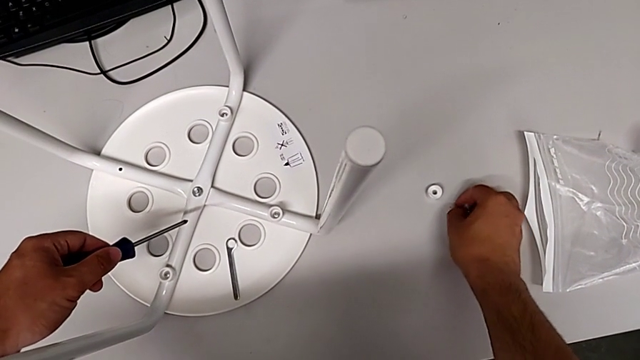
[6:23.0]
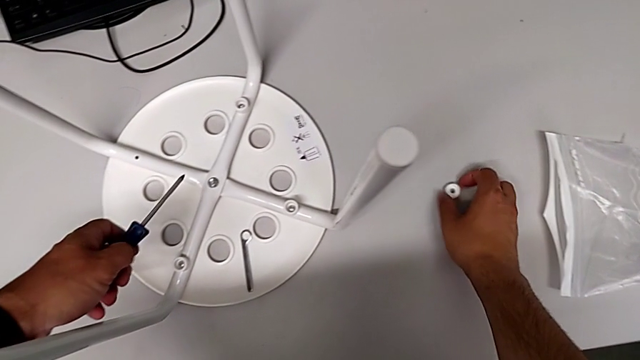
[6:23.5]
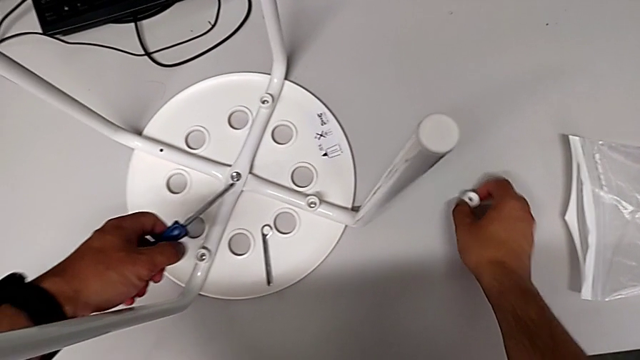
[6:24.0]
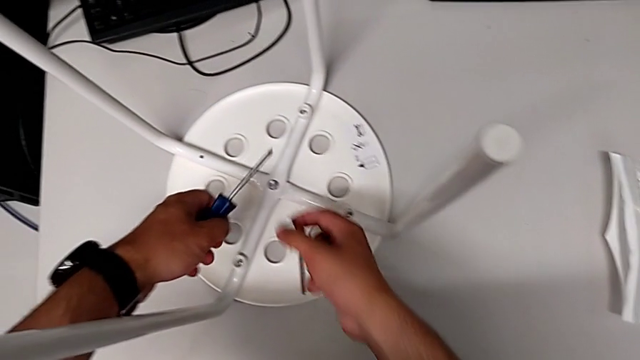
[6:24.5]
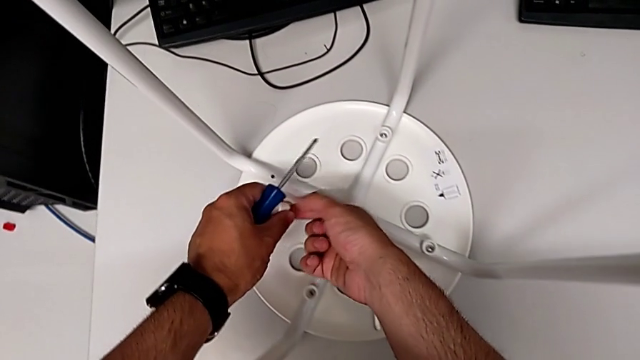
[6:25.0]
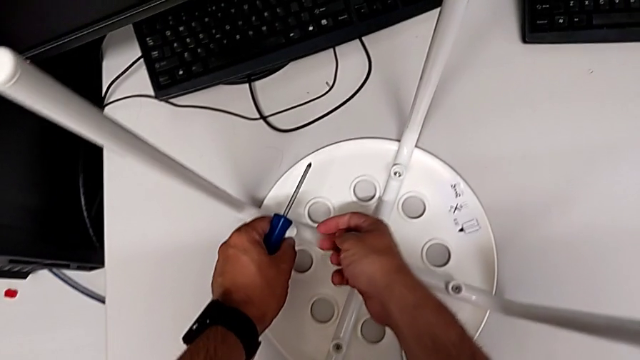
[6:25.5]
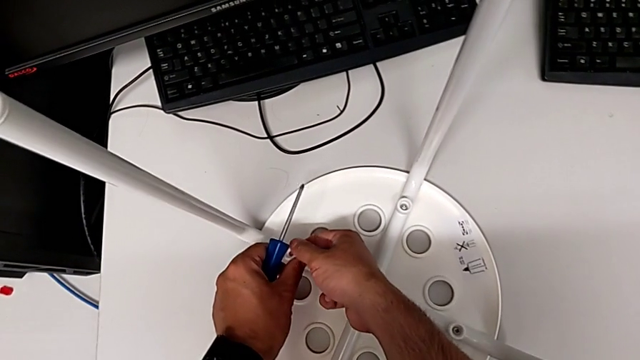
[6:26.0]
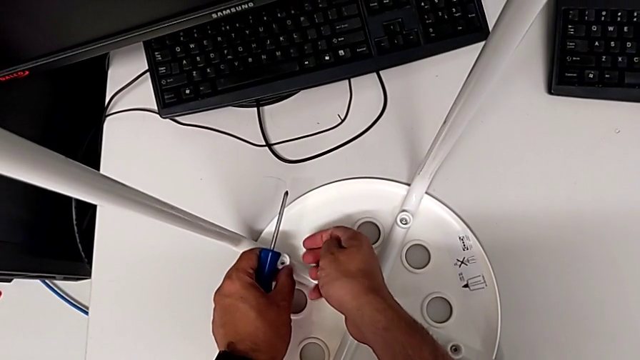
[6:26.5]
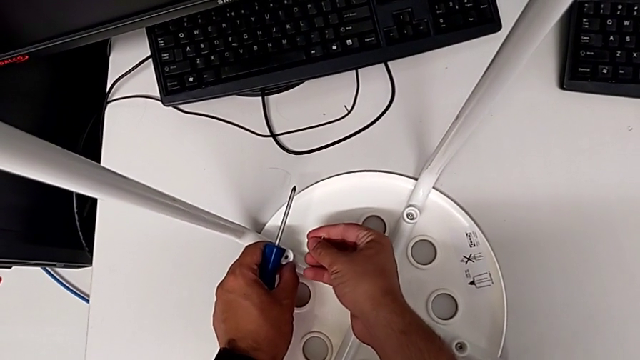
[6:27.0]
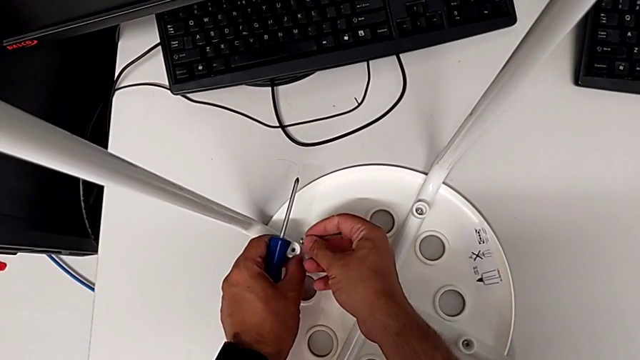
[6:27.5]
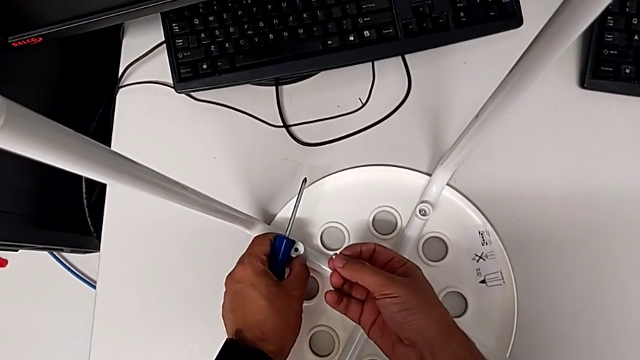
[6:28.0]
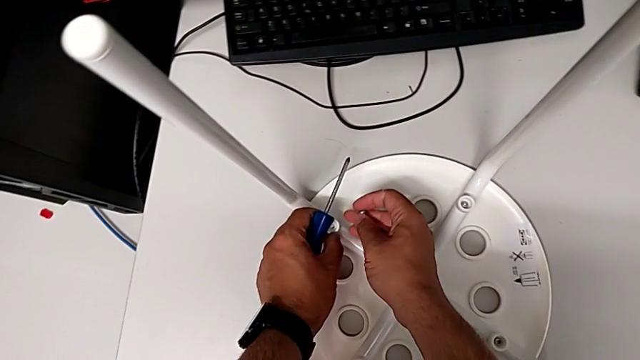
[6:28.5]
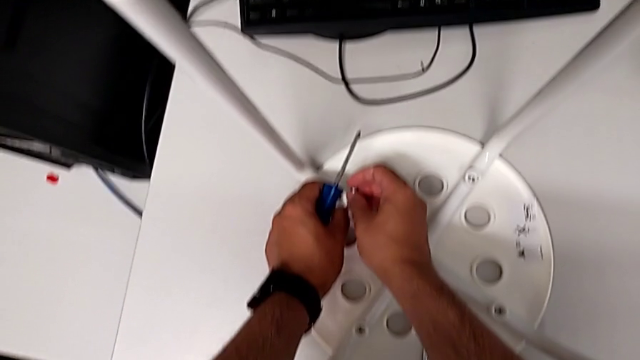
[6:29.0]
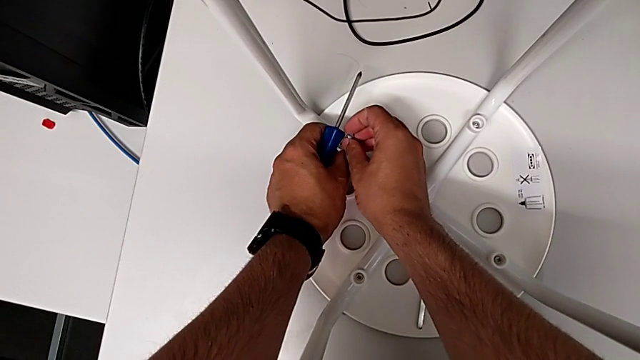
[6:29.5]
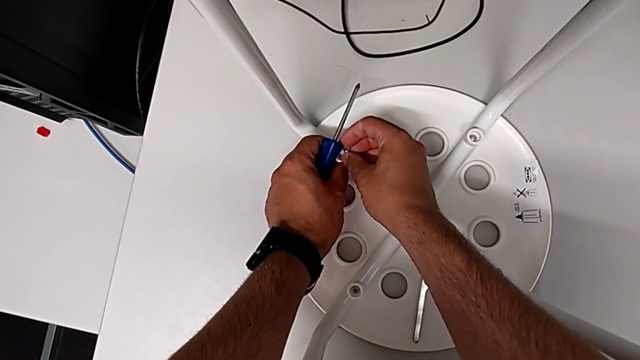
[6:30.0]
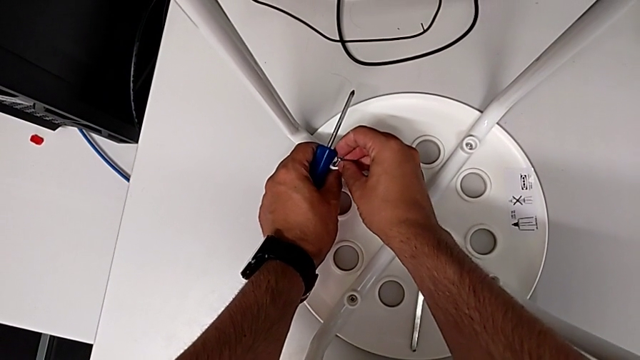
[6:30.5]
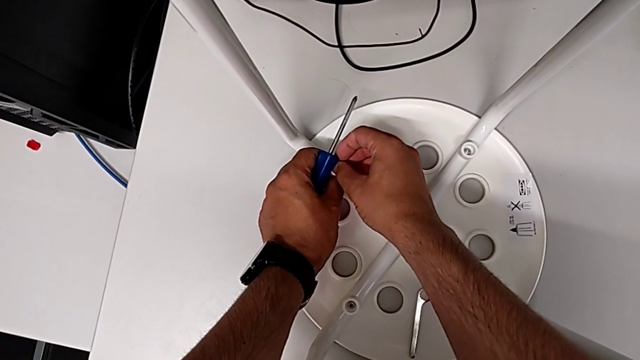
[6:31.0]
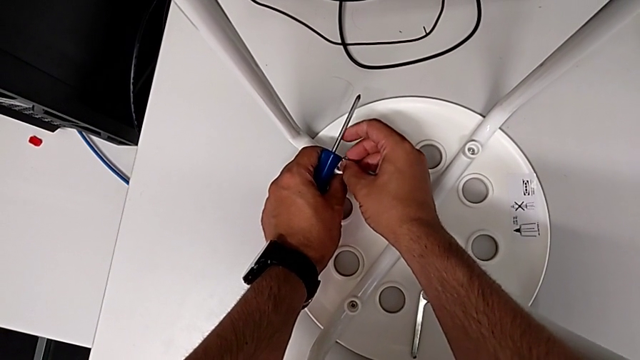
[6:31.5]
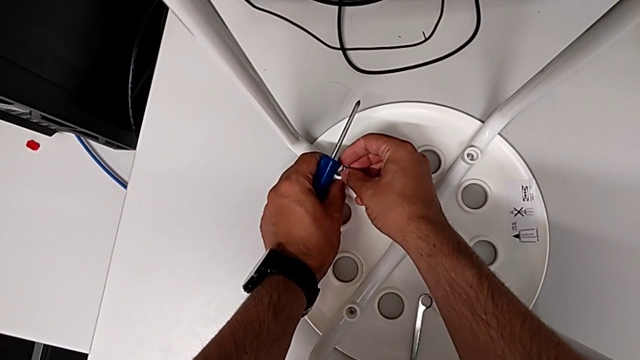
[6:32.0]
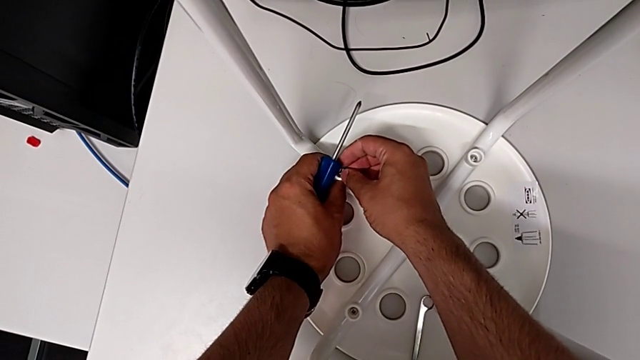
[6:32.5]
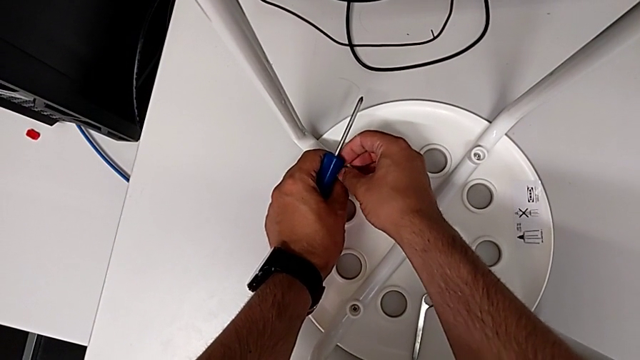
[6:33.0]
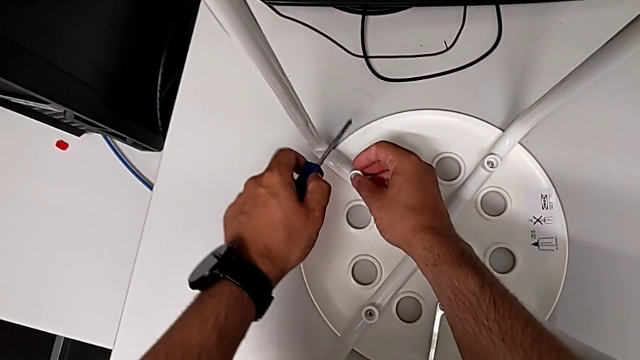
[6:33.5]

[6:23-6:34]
The camera wearer is assembling the seat. They grab the washer and insert the screw.

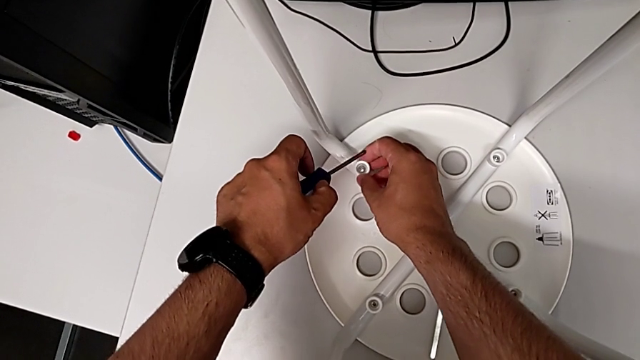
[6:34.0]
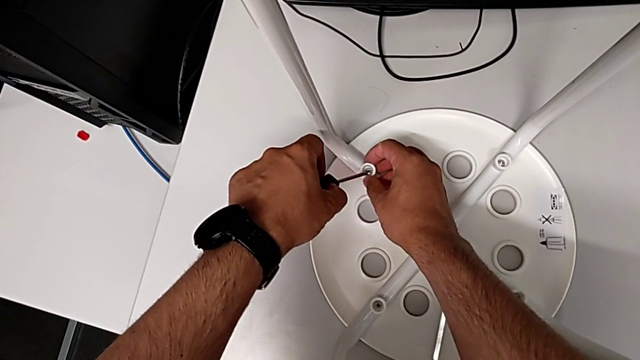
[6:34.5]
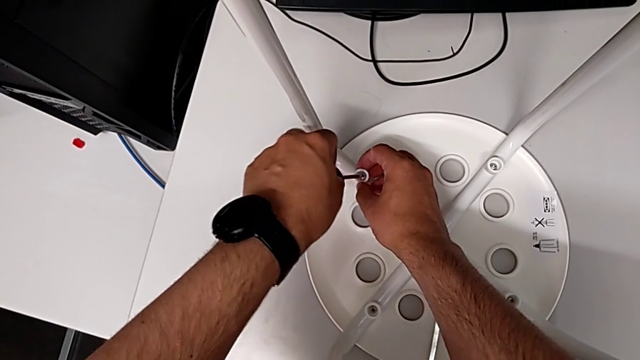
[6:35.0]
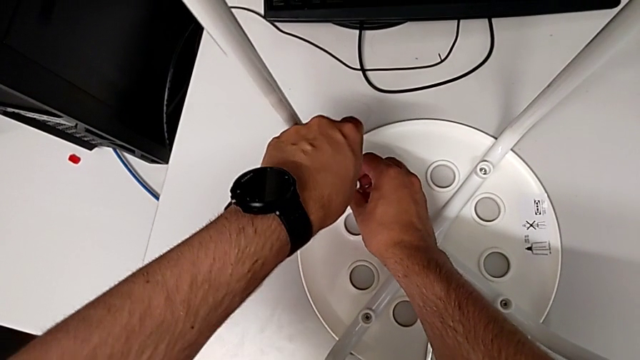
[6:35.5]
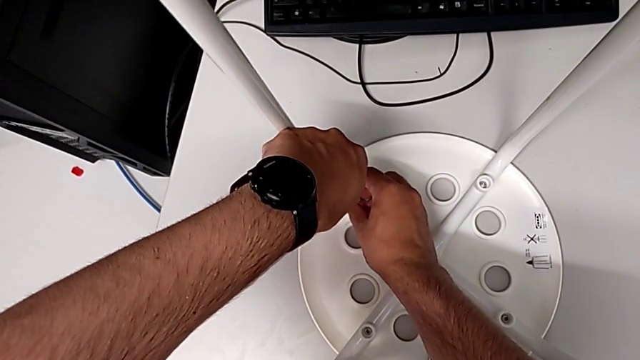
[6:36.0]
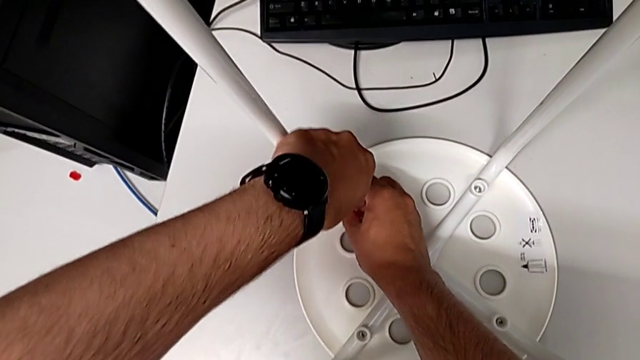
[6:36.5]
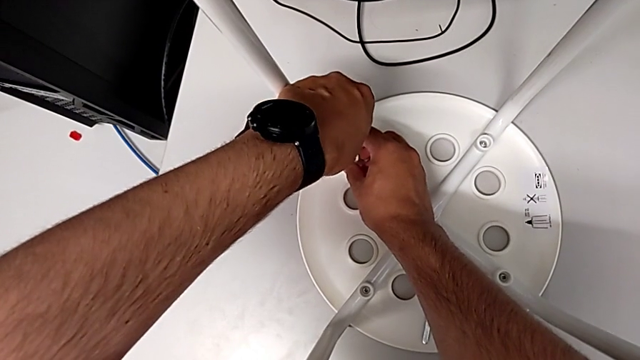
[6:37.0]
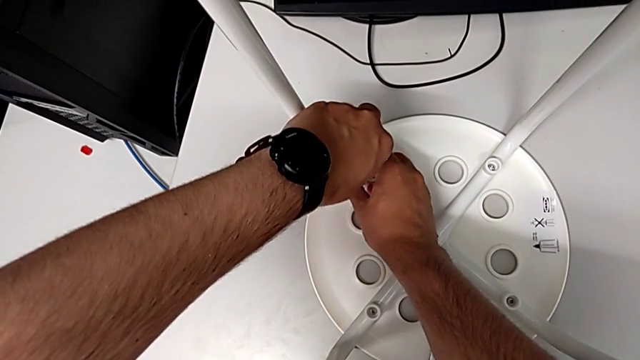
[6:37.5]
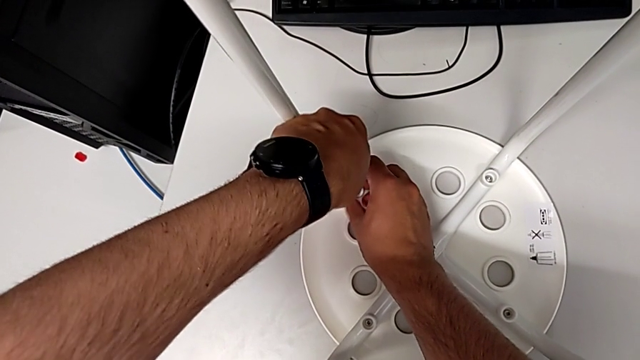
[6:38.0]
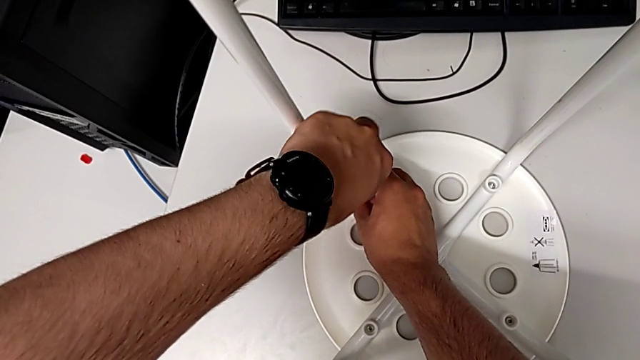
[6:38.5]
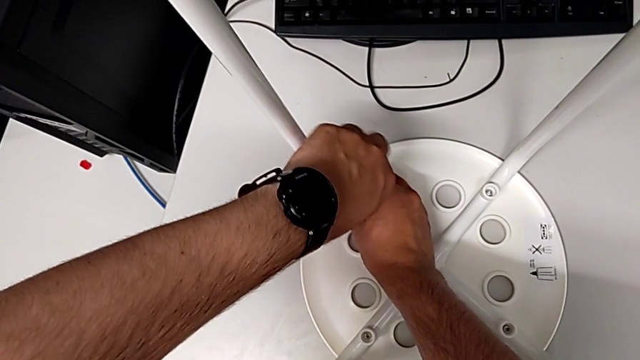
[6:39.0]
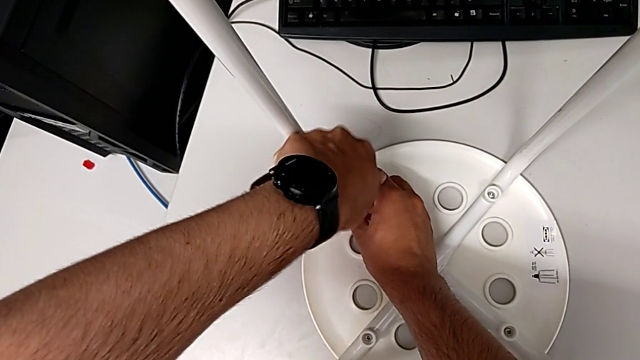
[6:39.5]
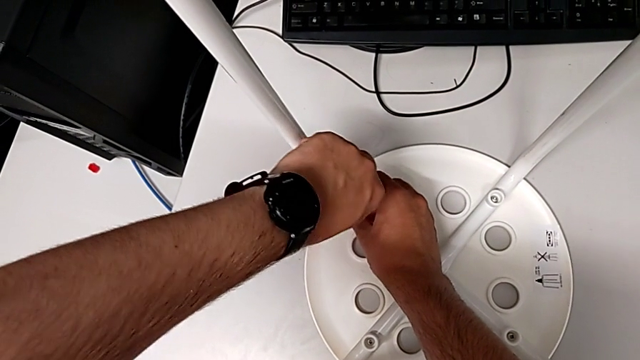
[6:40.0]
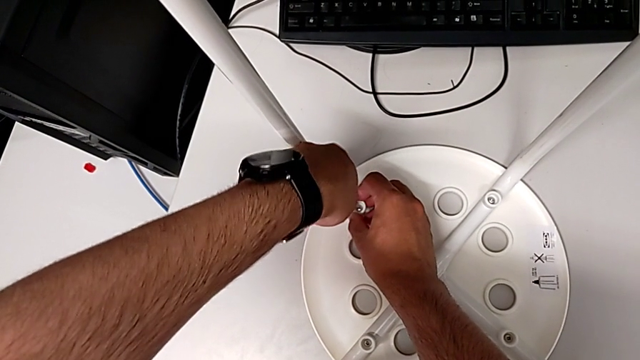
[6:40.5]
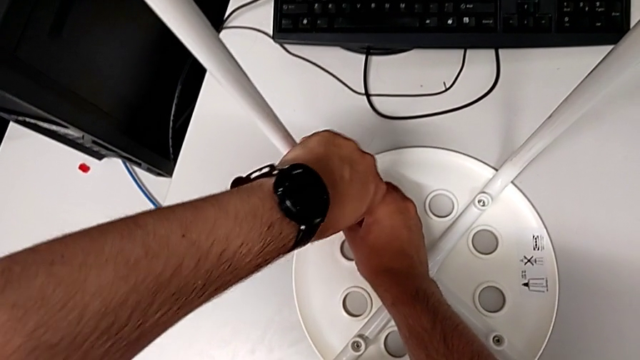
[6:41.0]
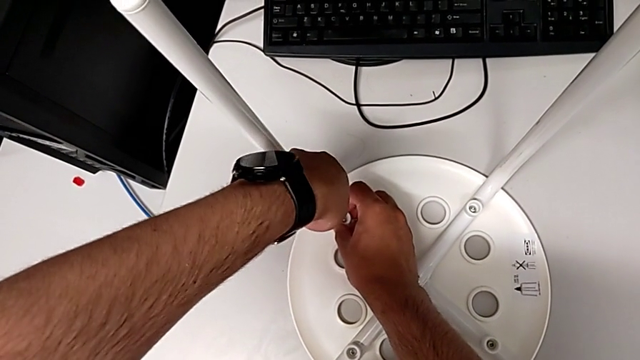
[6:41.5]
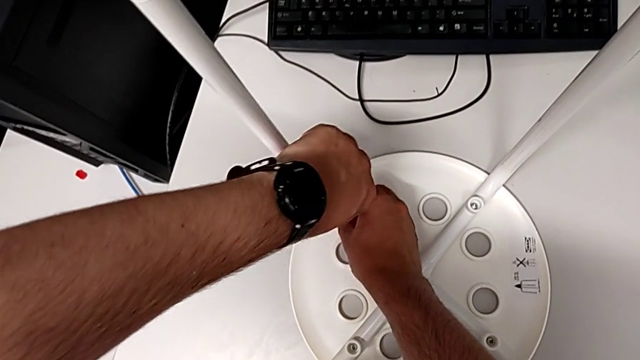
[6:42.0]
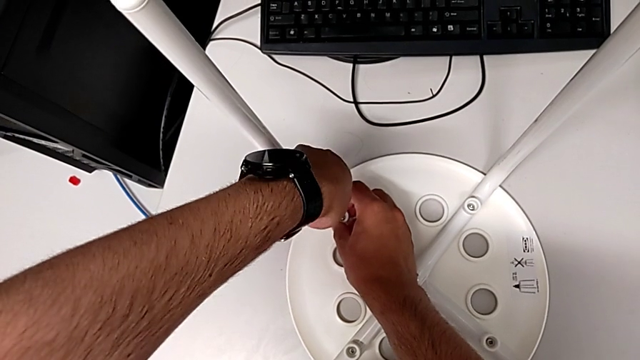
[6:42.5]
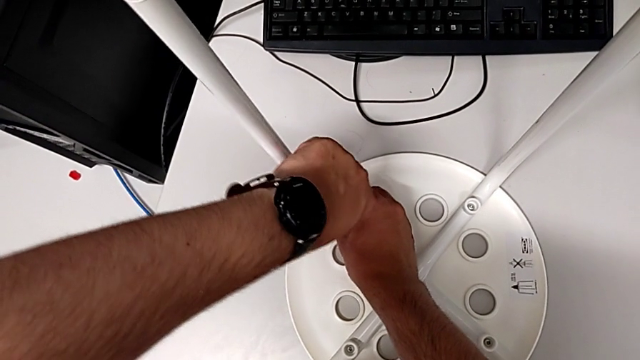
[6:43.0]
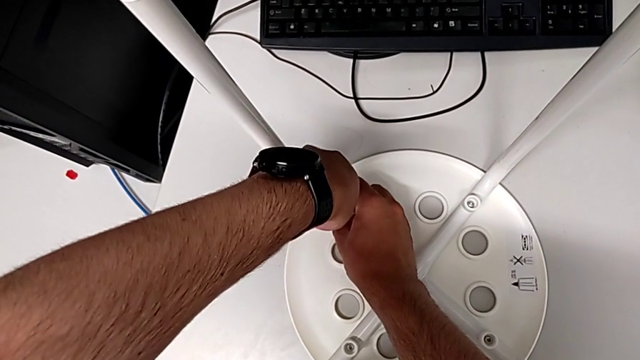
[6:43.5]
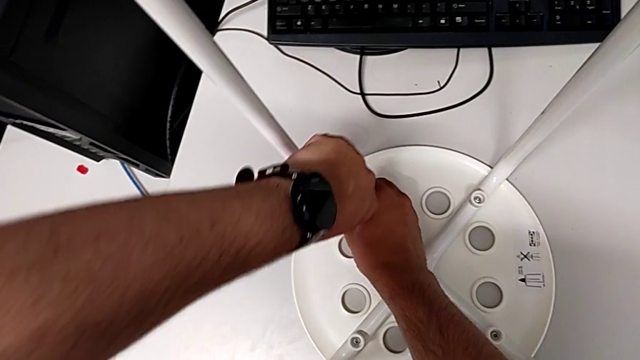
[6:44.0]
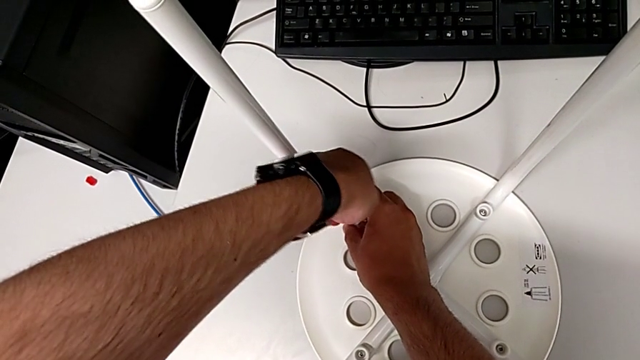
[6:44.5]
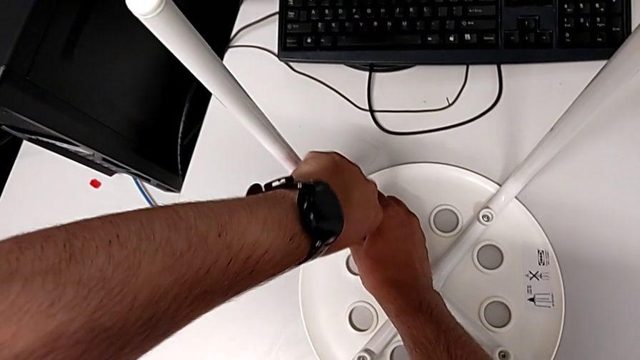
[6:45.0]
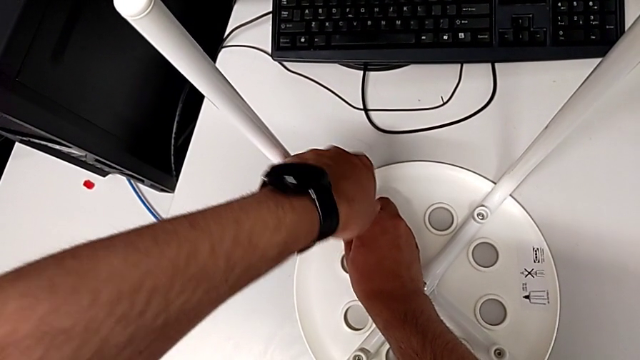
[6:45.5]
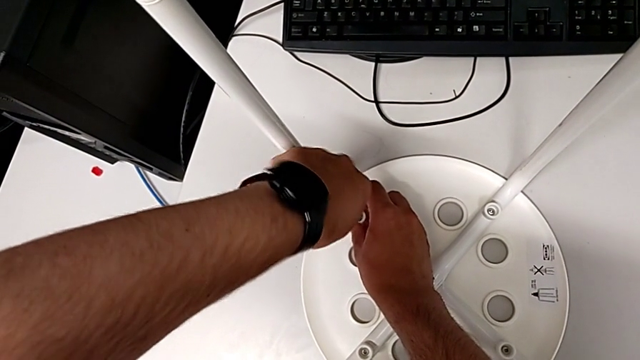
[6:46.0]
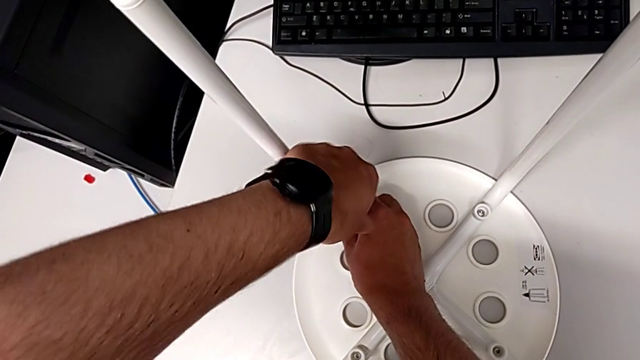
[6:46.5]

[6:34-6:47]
The camera wearer is assembling the seat. They insert the screwdriver and begin to screw the screw.
